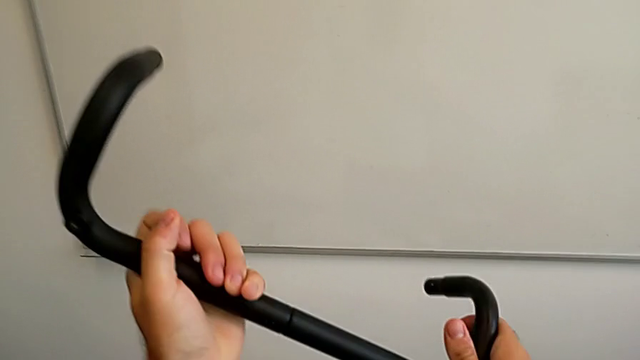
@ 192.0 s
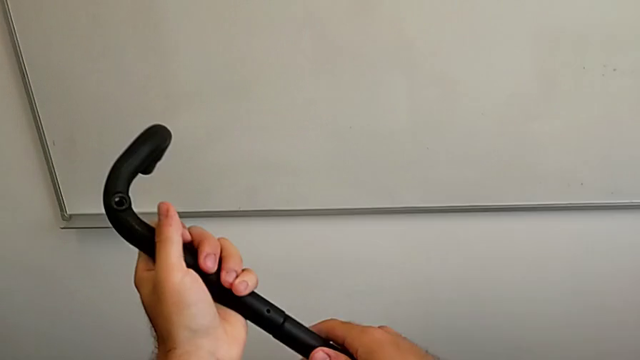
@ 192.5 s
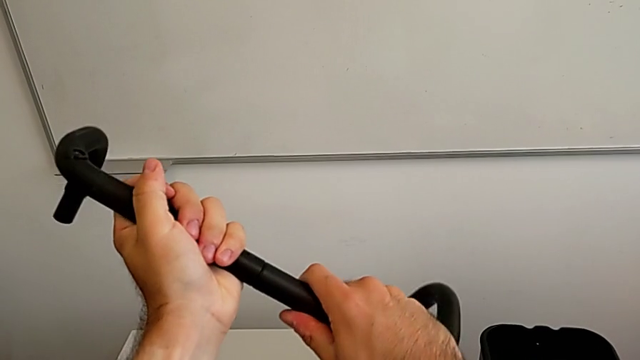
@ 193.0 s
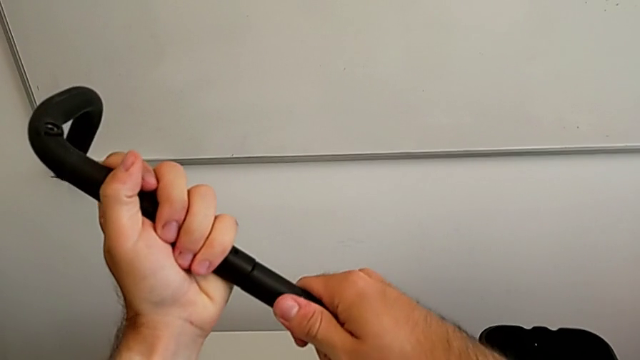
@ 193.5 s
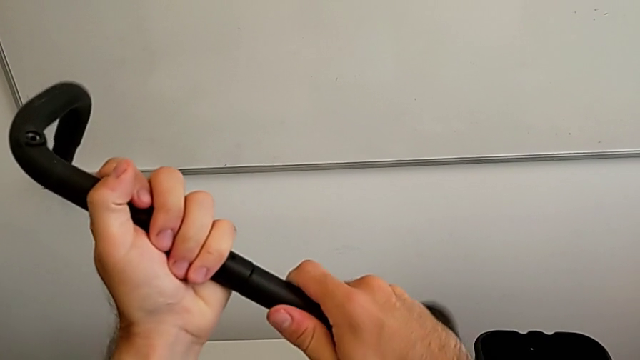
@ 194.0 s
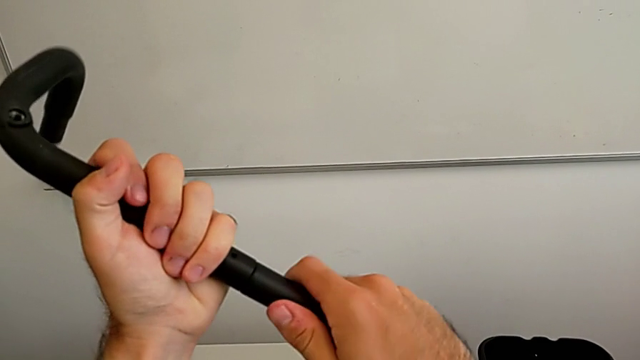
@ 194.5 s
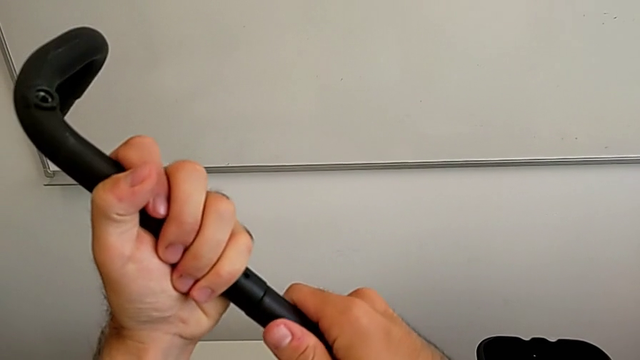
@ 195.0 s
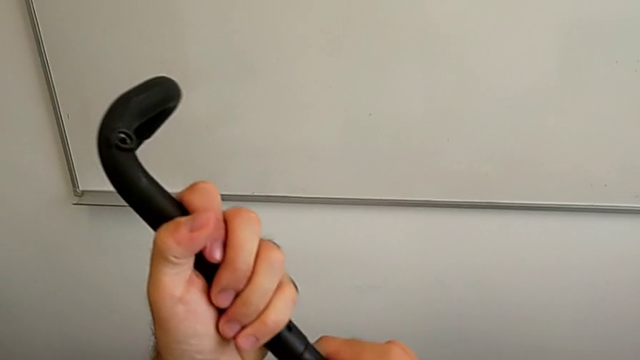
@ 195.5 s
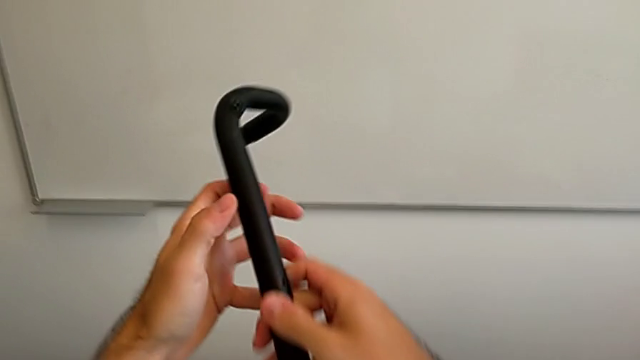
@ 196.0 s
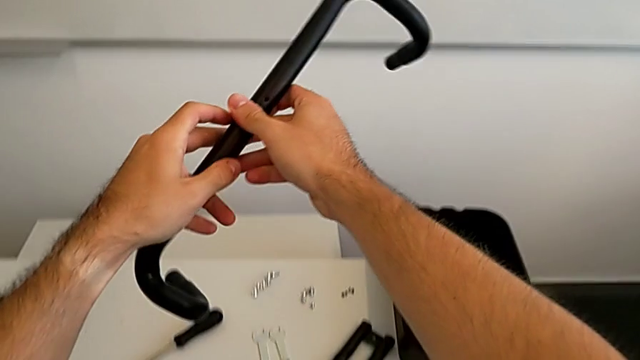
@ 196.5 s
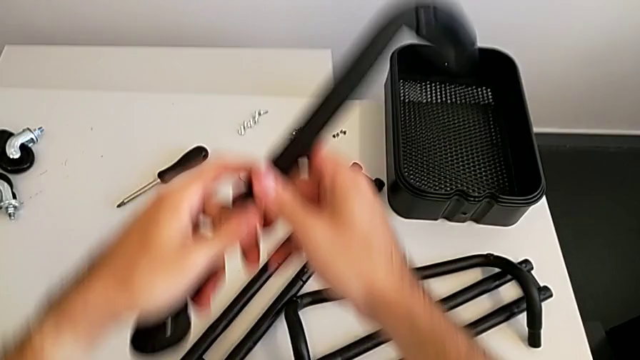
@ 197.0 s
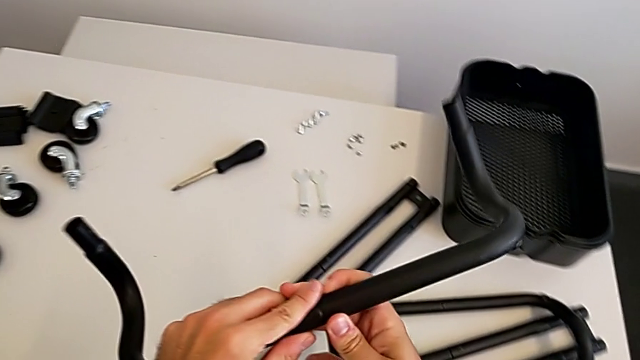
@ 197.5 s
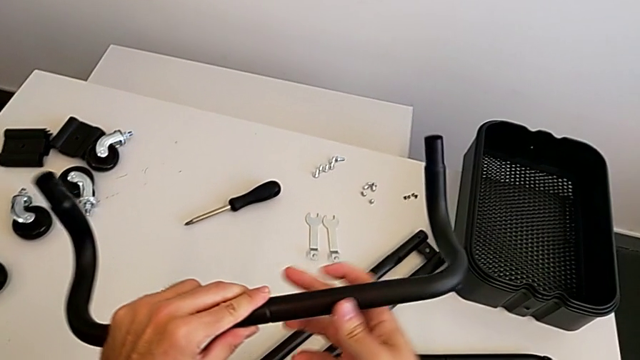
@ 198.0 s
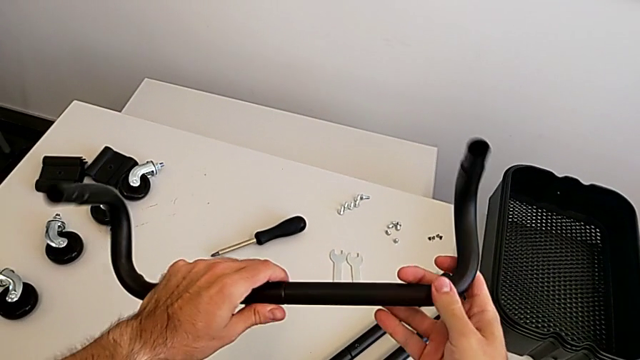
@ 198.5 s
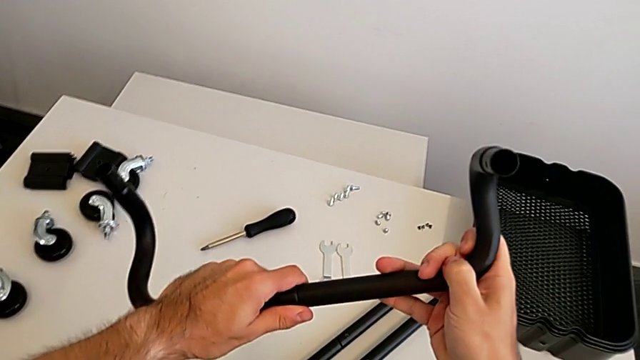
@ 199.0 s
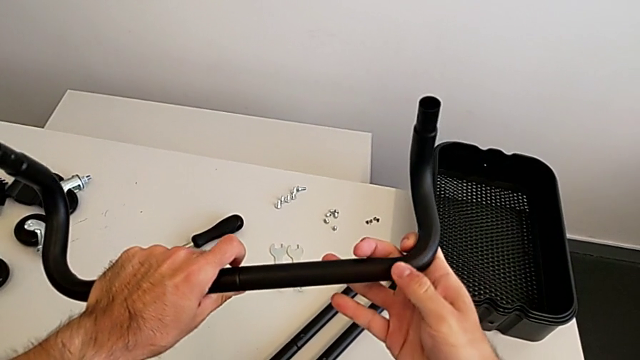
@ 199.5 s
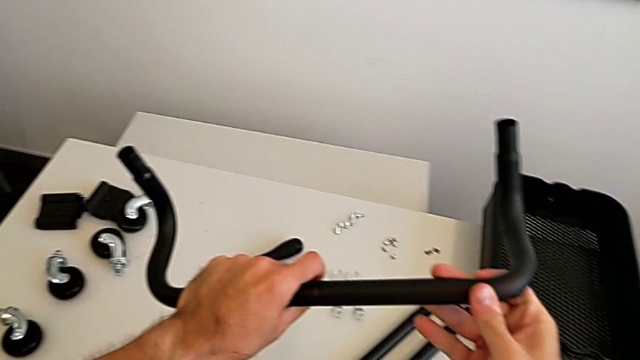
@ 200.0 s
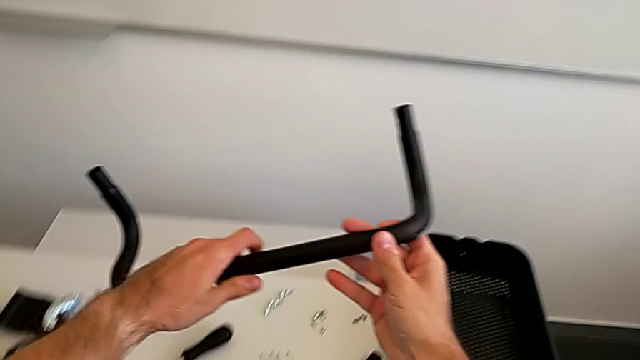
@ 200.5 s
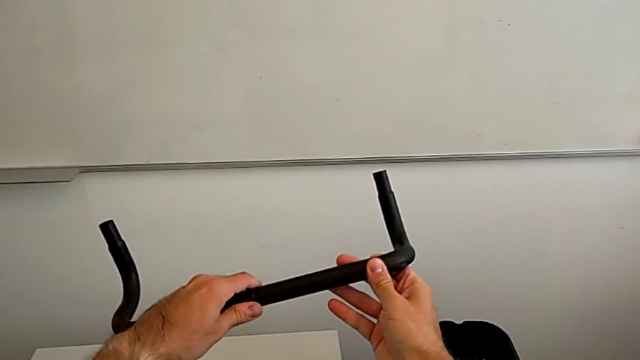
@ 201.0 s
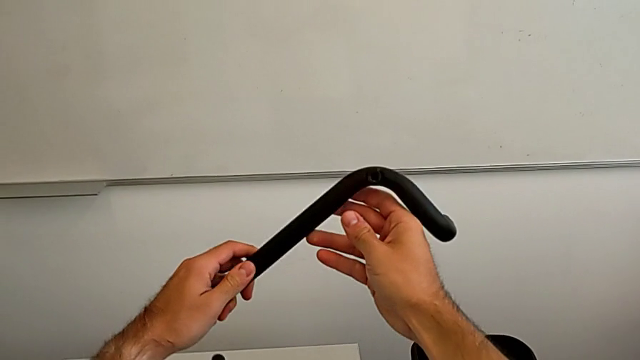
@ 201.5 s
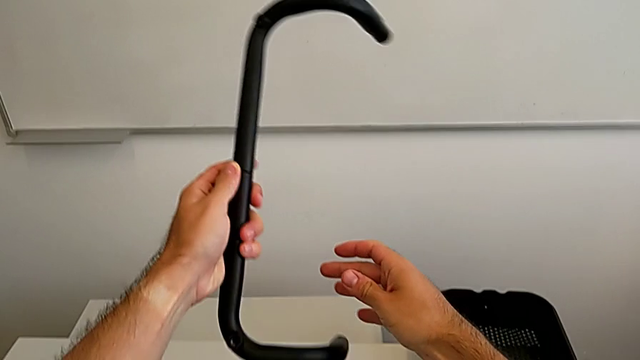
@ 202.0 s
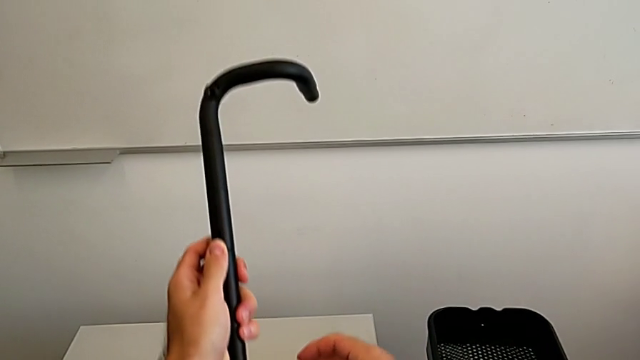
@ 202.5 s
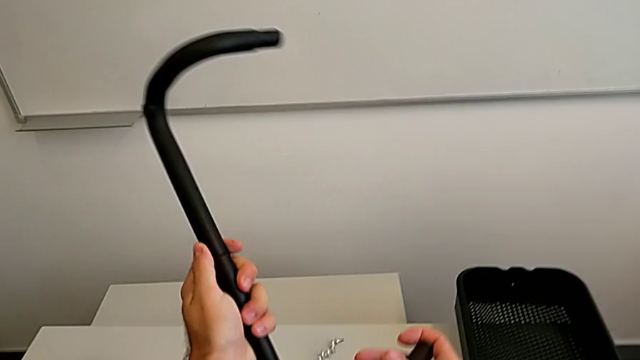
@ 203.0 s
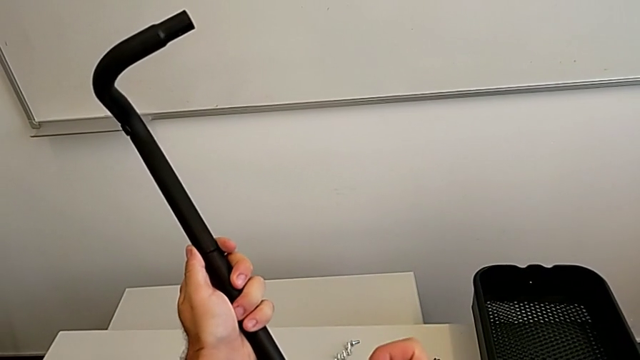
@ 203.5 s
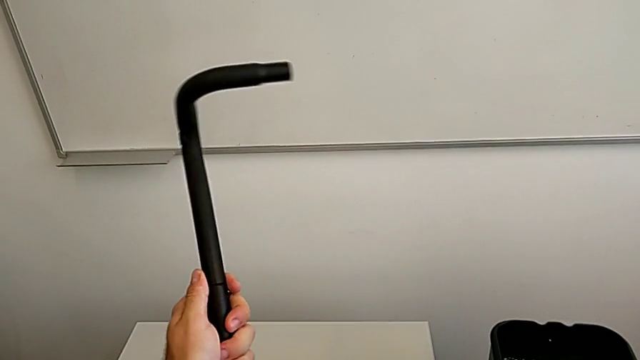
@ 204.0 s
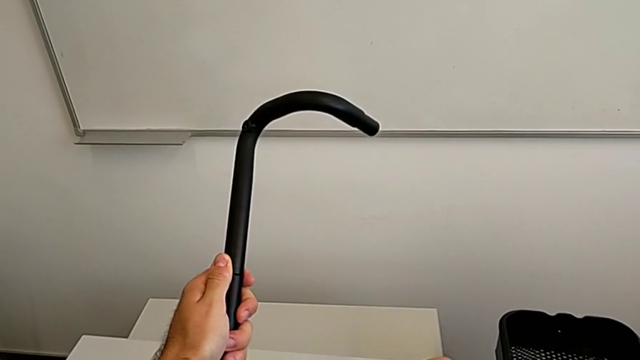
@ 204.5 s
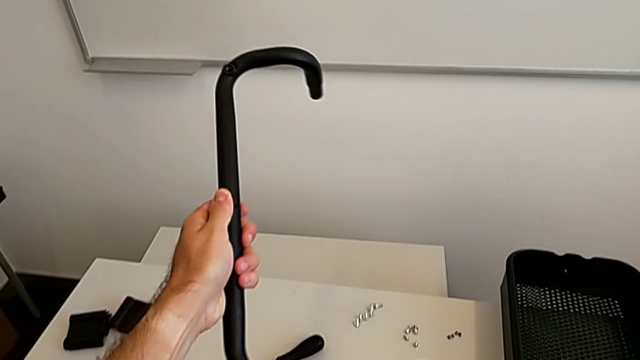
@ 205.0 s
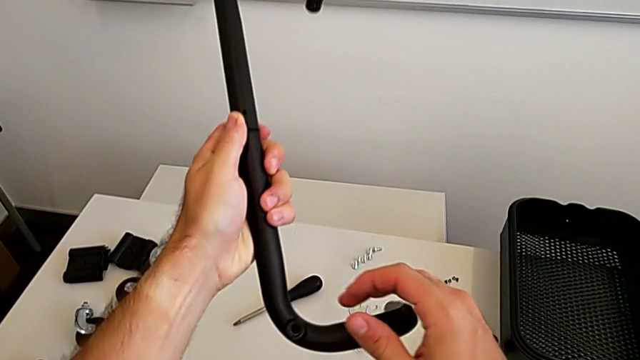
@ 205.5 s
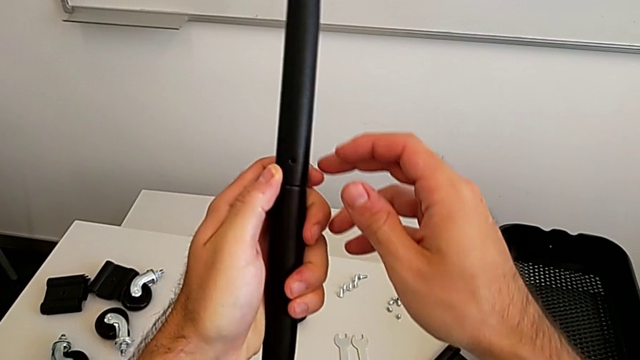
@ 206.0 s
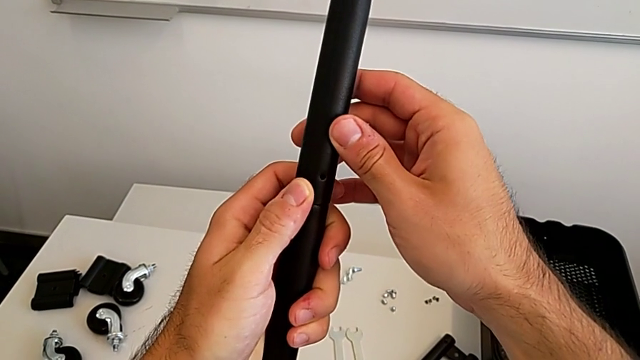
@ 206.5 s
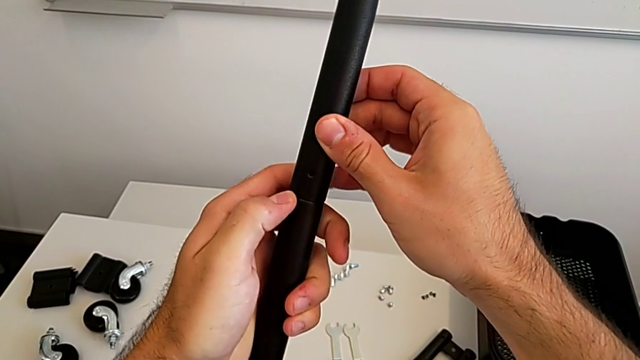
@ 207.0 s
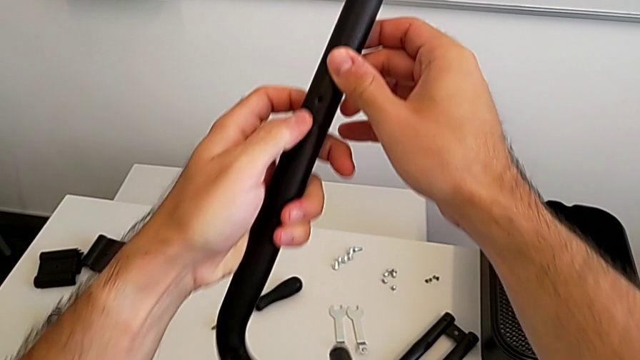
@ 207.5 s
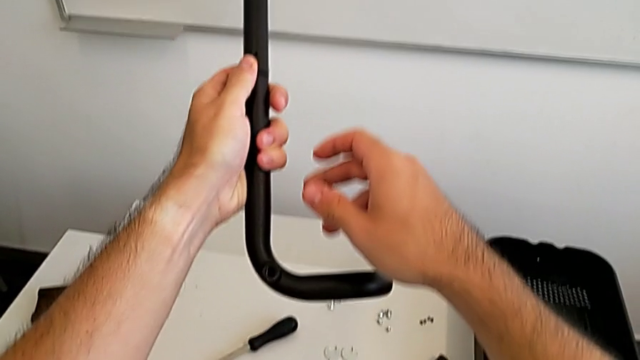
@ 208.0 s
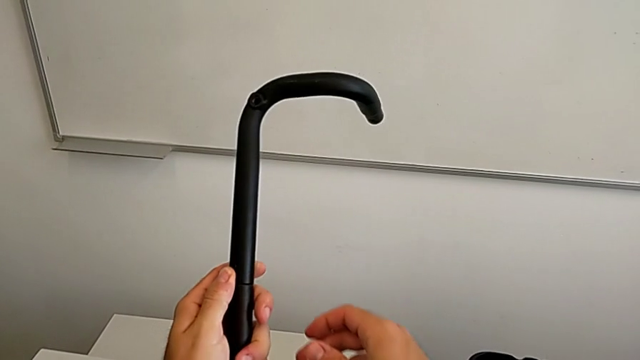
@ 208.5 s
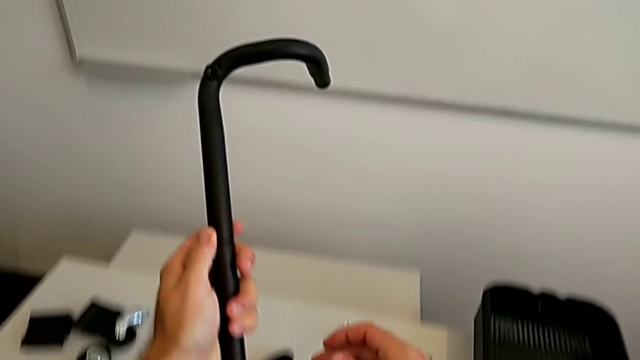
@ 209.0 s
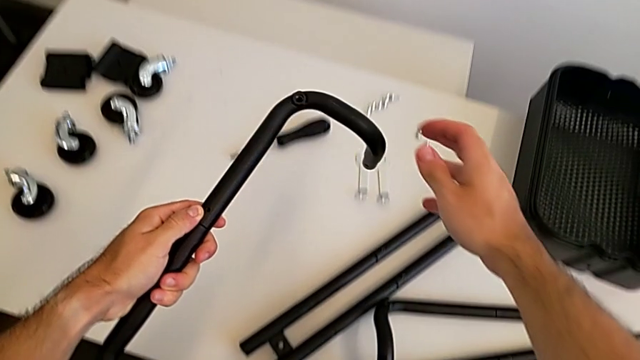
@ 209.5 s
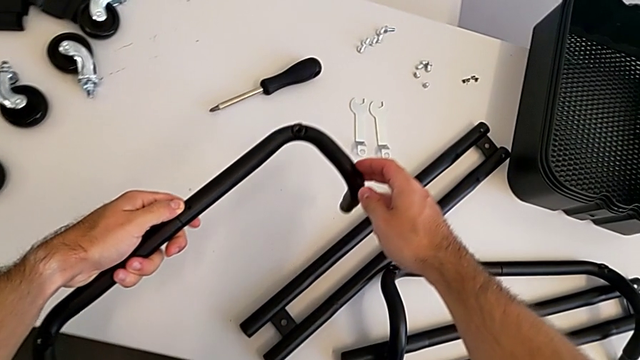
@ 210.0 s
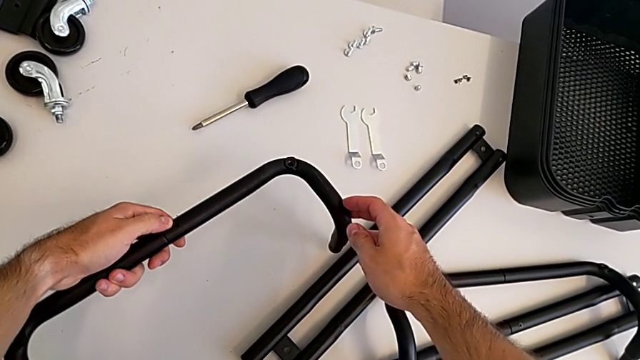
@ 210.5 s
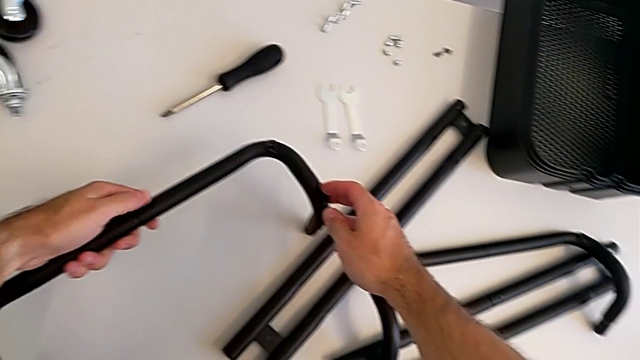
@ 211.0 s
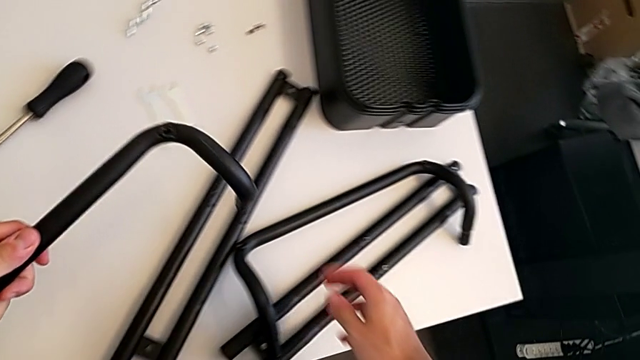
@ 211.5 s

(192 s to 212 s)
The camera wearer is assembling the two base frames. They keep stacking the second frame and inspect it.

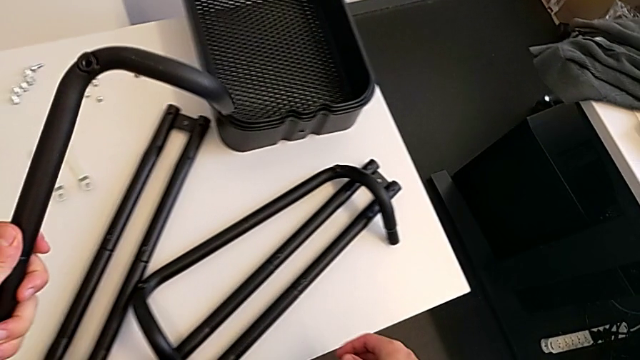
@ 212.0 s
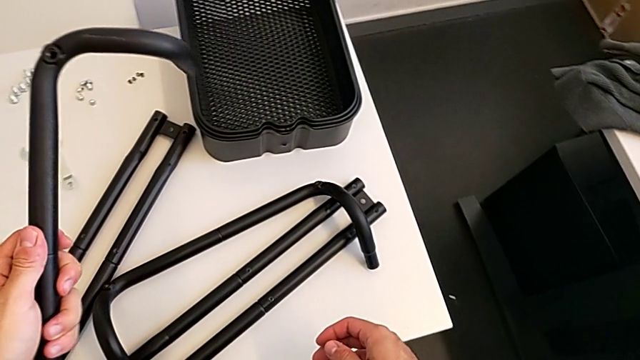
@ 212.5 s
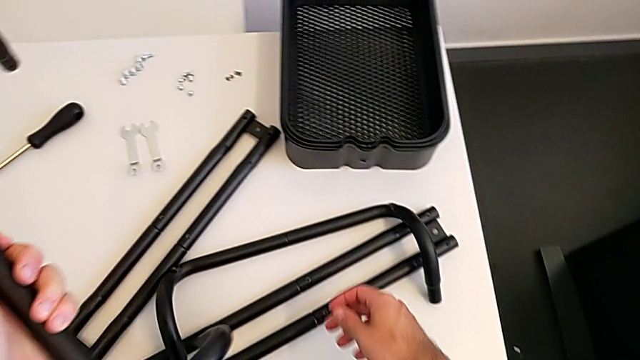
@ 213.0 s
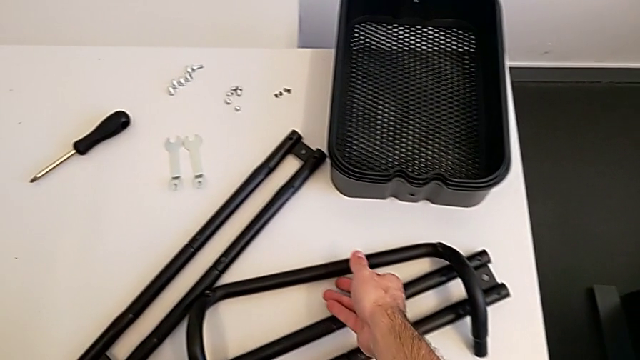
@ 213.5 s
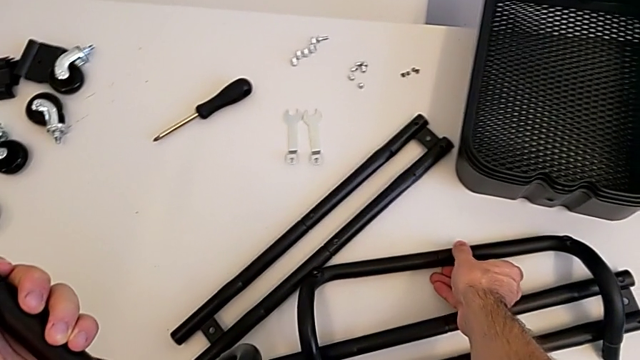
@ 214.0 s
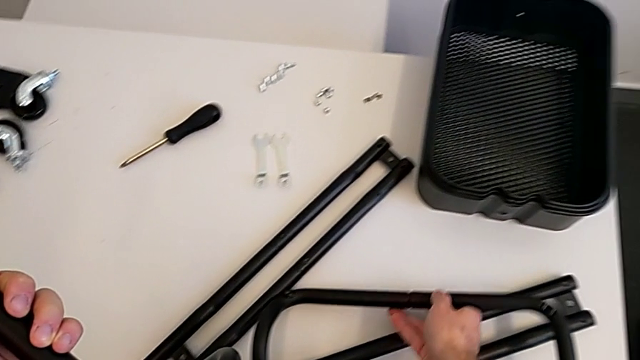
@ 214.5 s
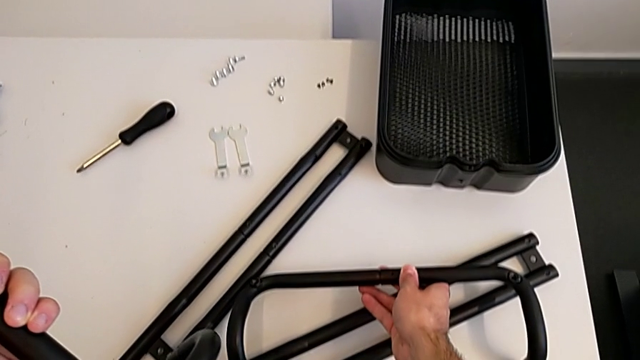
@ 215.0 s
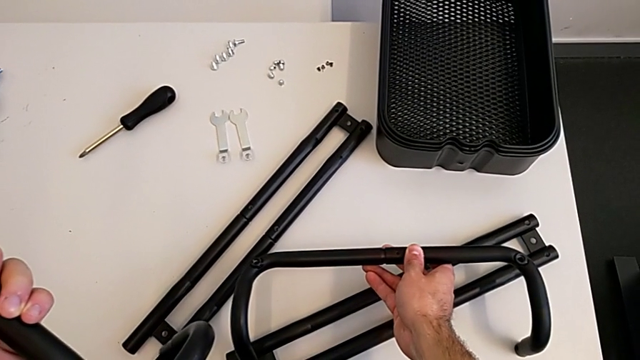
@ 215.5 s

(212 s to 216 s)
The camera wearer is aligning the base frames. They grab the first frame.
